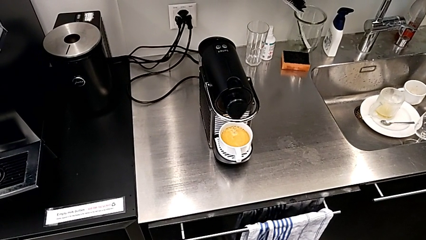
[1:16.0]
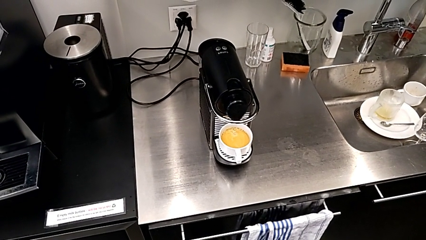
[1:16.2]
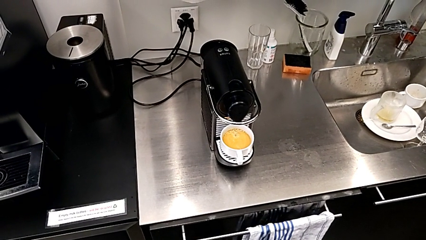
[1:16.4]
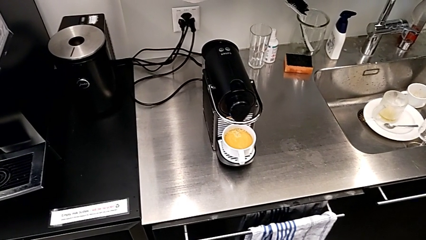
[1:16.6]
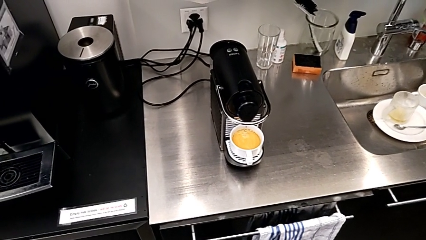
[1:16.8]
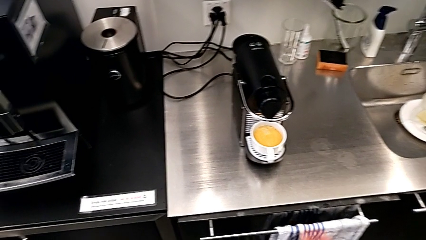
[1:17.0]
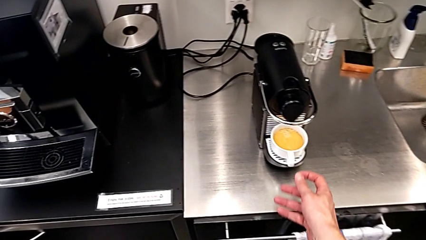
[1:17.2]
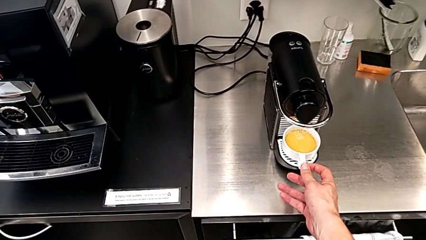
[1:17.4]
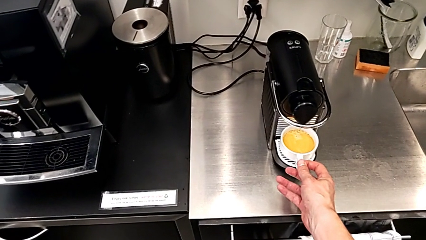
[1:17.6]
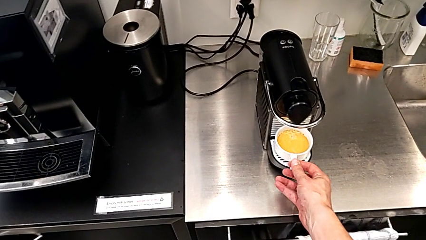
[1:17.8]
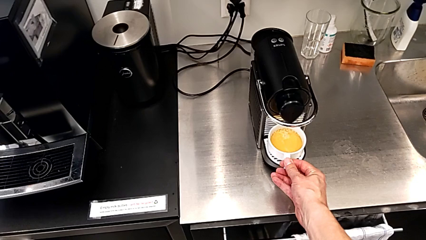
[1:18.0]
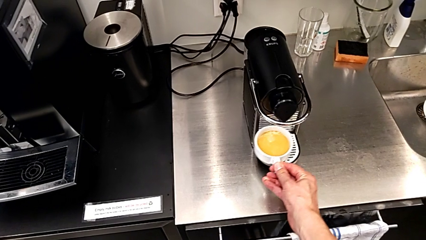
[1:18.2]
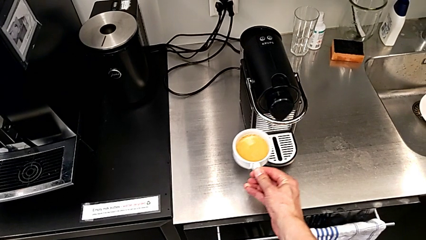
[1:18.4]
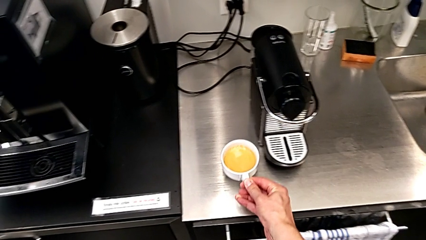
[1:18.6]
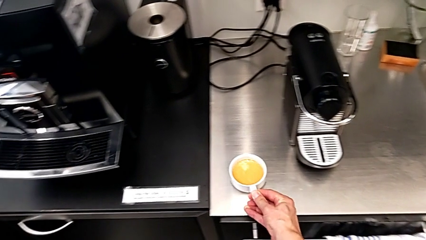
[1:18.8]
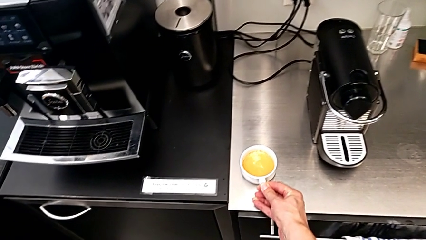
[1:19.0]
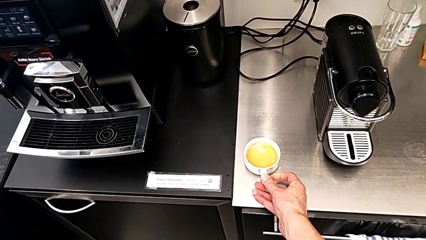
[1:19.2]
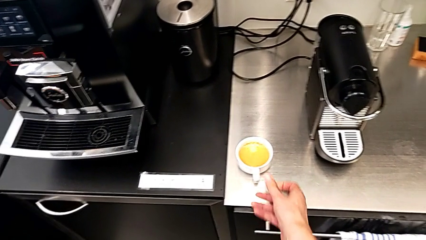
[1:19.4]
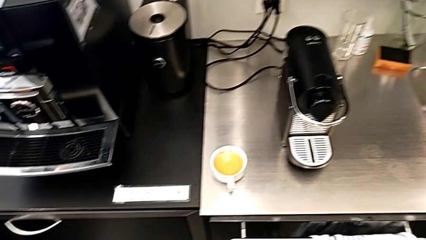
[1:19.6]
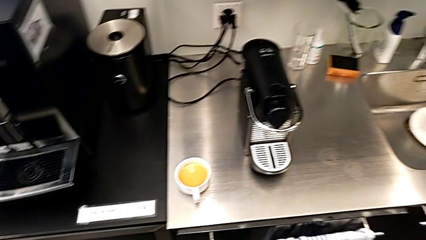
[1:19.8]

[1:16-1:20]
The camera wearer is making a cup of coffee. They approach the cup, grab it, lift it and place it, all with the right hand.

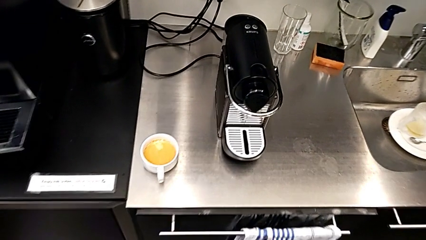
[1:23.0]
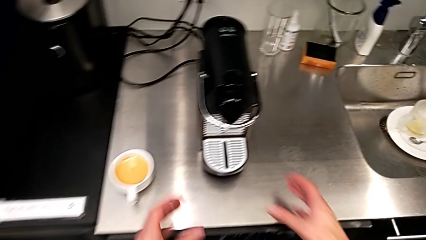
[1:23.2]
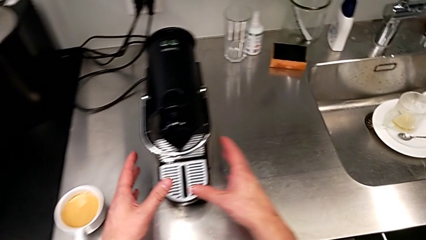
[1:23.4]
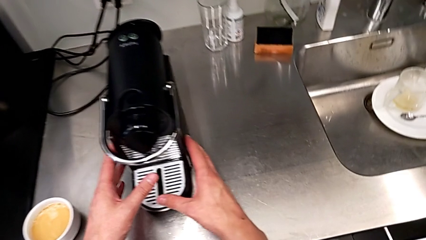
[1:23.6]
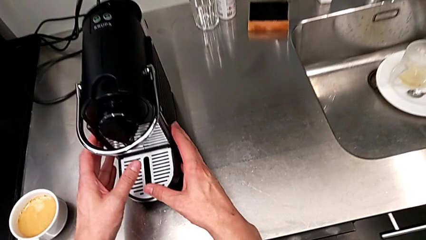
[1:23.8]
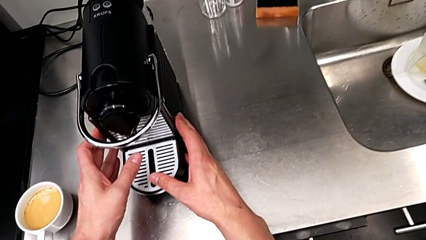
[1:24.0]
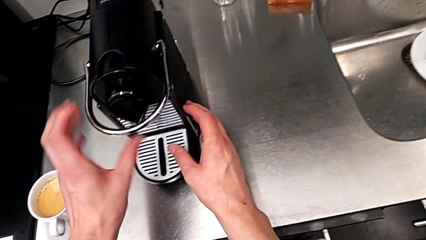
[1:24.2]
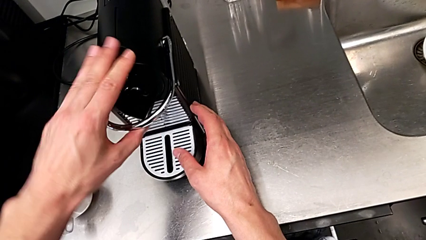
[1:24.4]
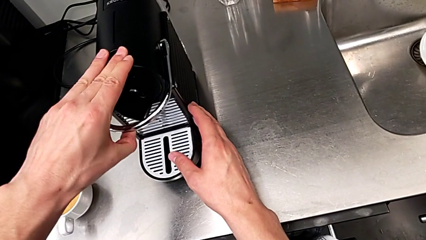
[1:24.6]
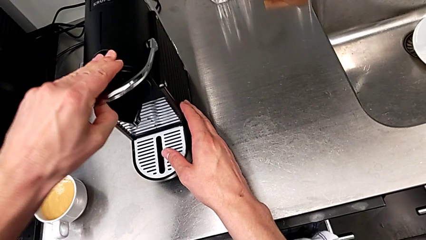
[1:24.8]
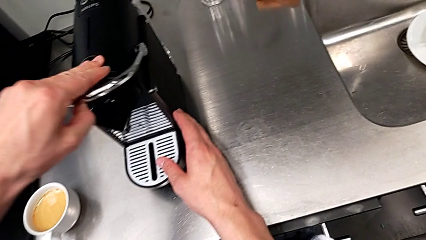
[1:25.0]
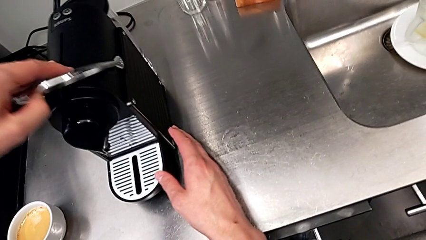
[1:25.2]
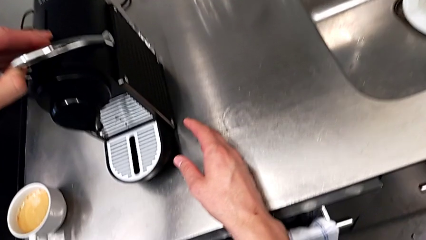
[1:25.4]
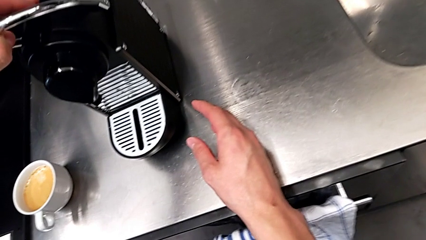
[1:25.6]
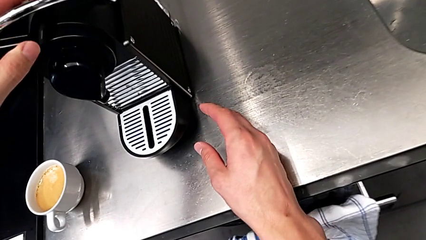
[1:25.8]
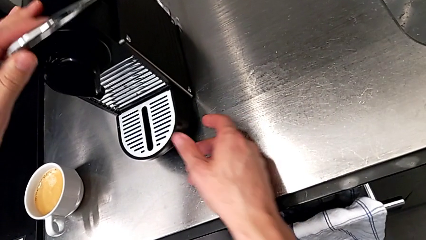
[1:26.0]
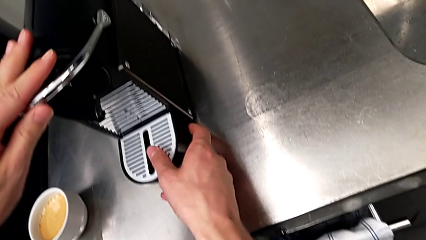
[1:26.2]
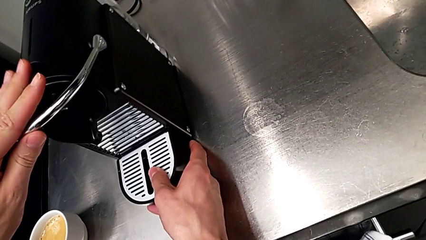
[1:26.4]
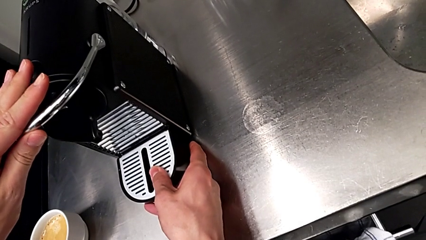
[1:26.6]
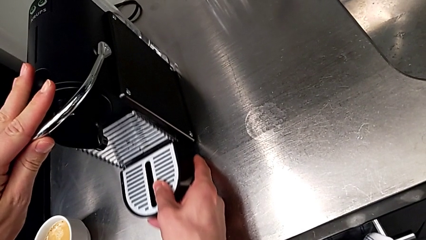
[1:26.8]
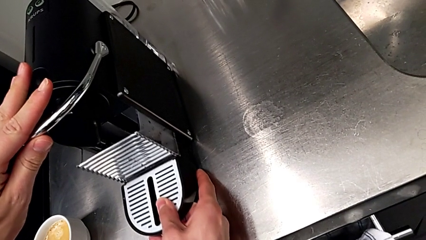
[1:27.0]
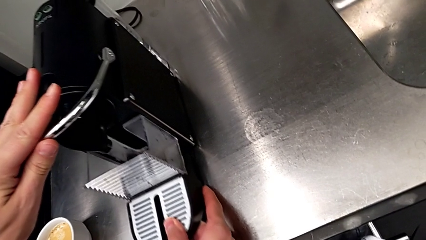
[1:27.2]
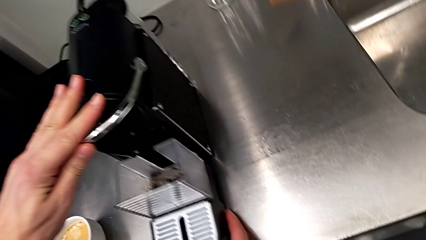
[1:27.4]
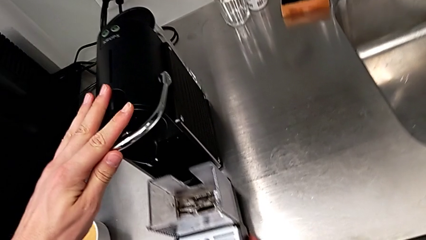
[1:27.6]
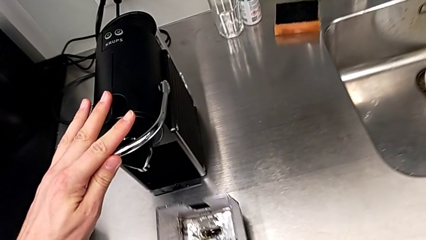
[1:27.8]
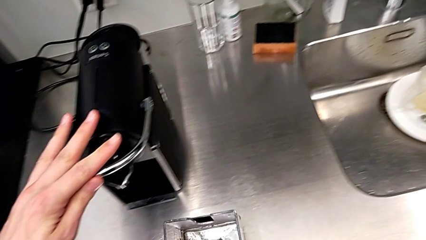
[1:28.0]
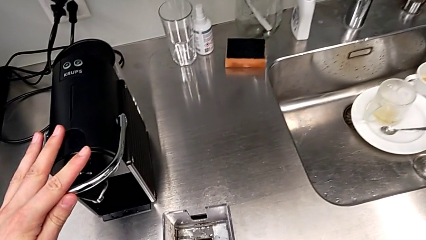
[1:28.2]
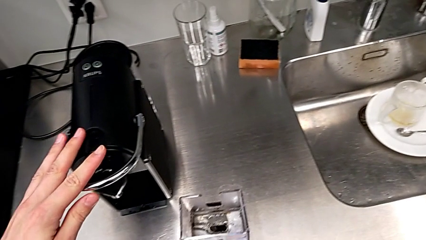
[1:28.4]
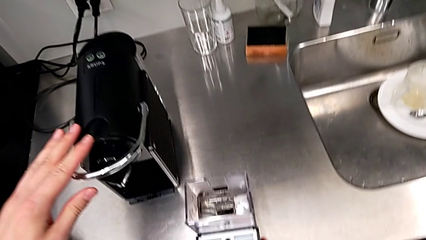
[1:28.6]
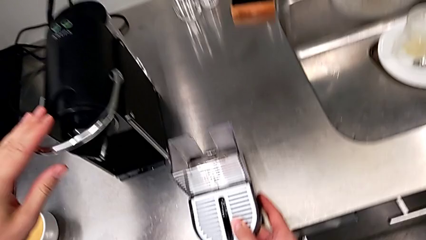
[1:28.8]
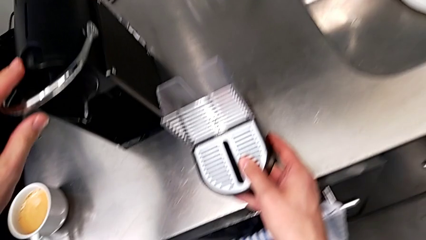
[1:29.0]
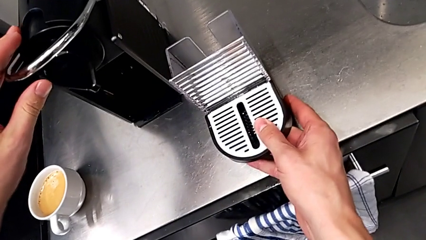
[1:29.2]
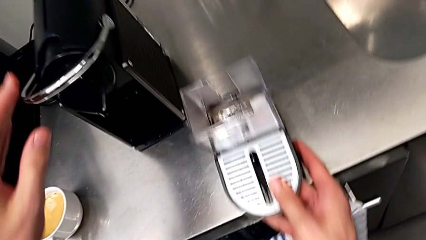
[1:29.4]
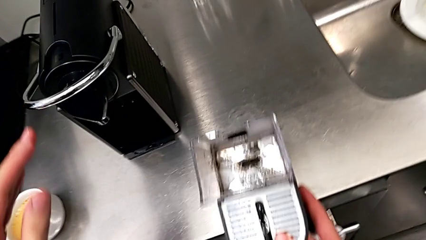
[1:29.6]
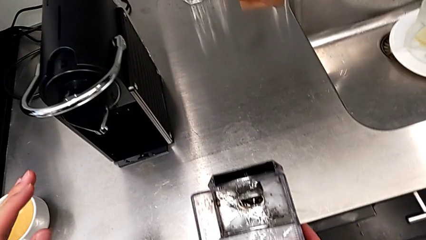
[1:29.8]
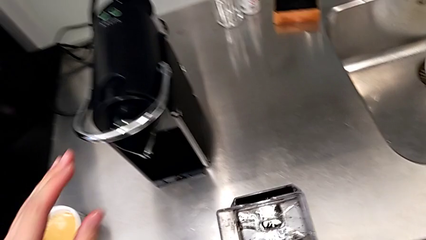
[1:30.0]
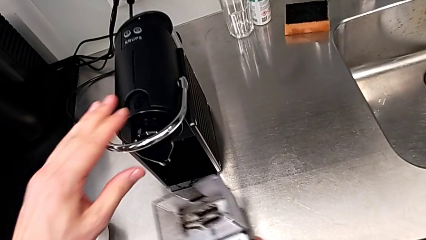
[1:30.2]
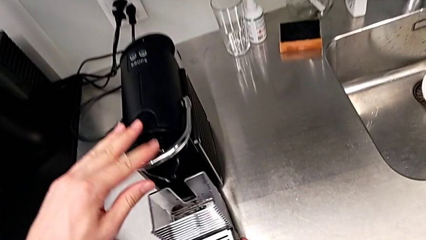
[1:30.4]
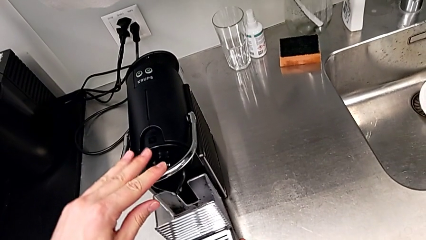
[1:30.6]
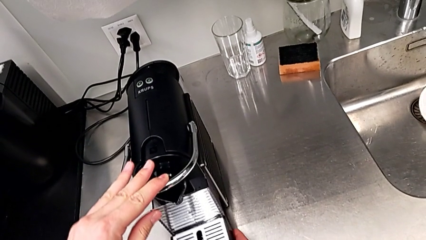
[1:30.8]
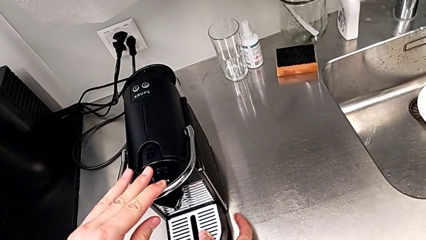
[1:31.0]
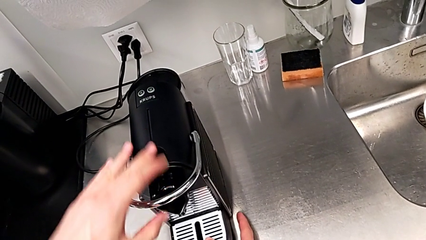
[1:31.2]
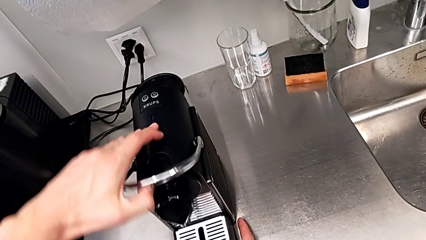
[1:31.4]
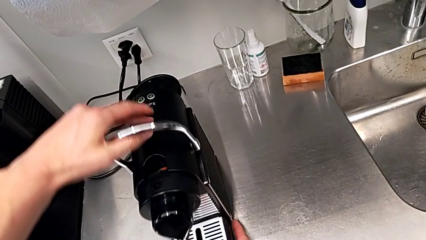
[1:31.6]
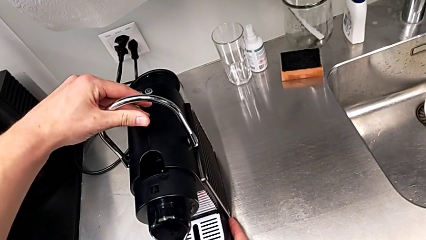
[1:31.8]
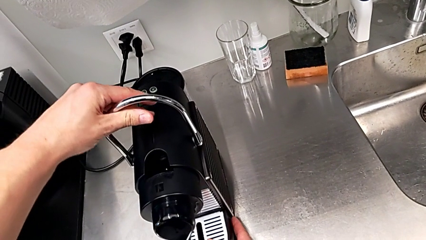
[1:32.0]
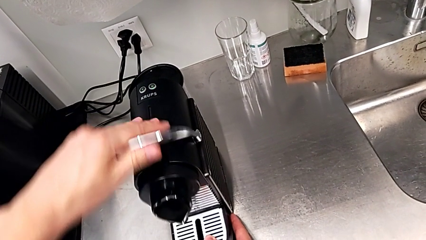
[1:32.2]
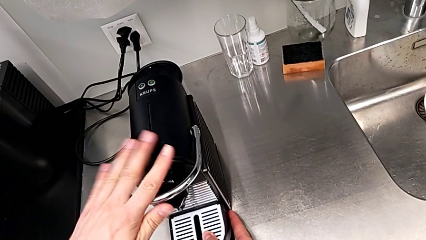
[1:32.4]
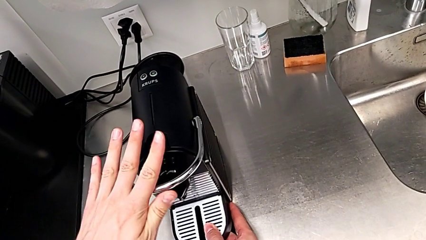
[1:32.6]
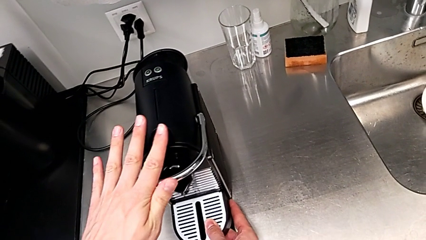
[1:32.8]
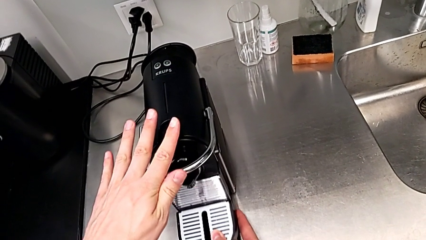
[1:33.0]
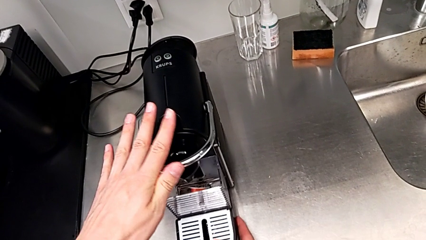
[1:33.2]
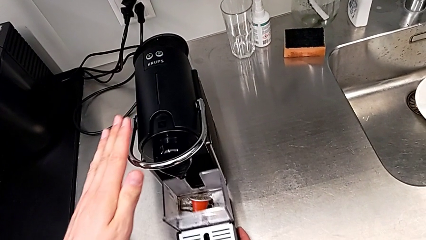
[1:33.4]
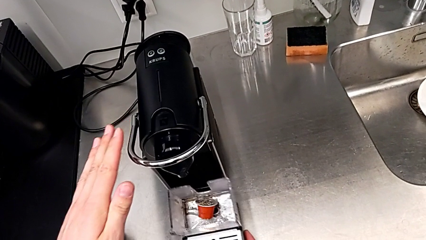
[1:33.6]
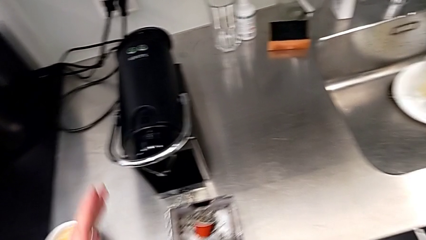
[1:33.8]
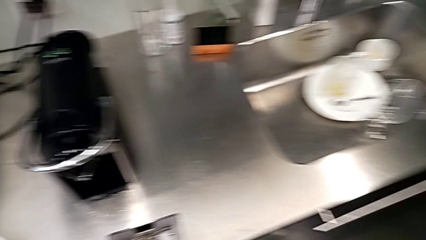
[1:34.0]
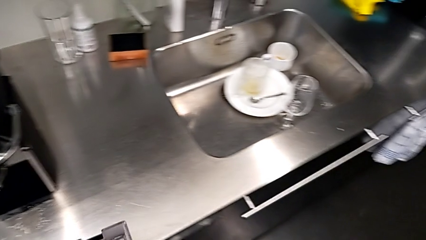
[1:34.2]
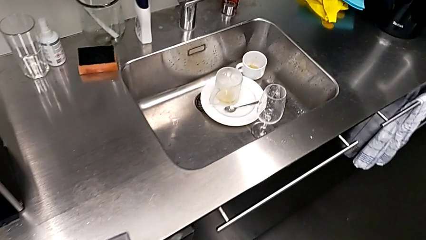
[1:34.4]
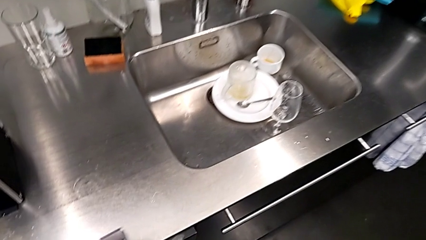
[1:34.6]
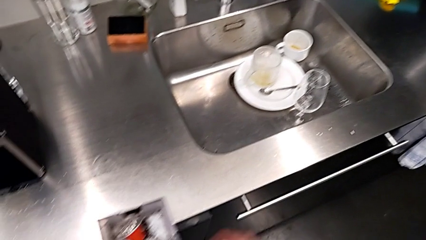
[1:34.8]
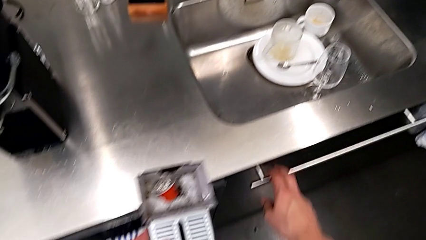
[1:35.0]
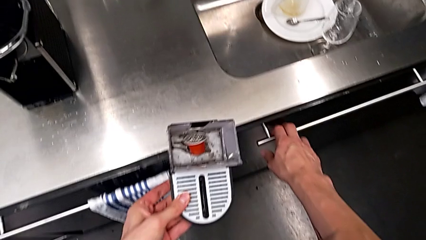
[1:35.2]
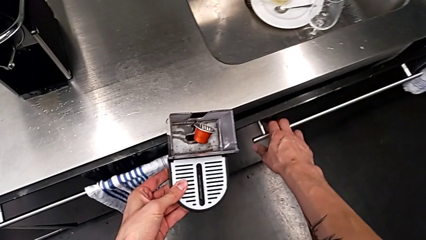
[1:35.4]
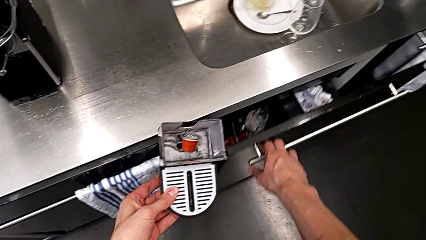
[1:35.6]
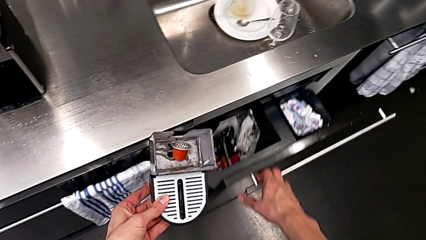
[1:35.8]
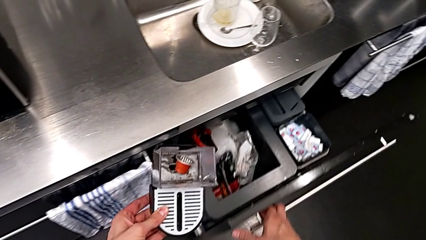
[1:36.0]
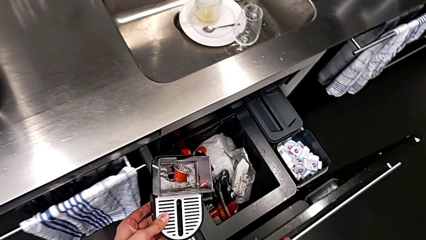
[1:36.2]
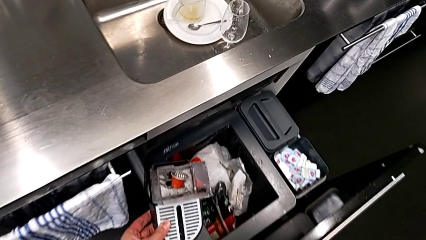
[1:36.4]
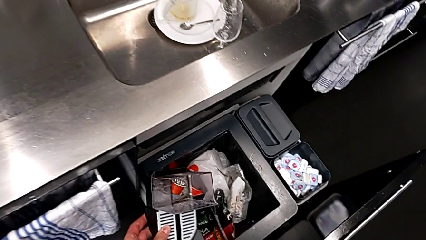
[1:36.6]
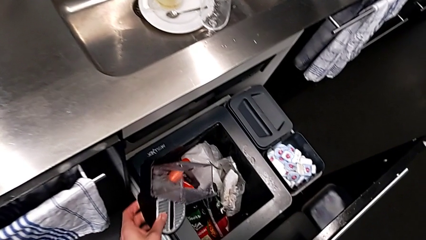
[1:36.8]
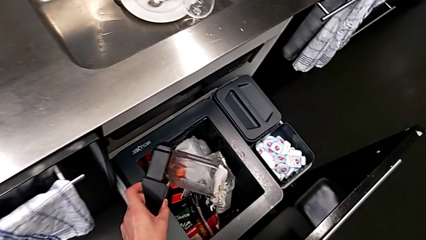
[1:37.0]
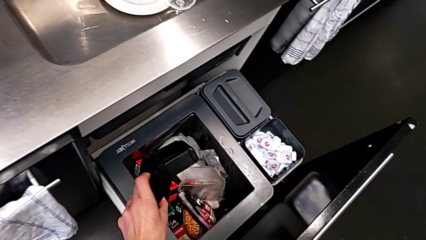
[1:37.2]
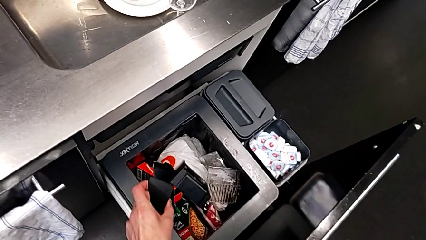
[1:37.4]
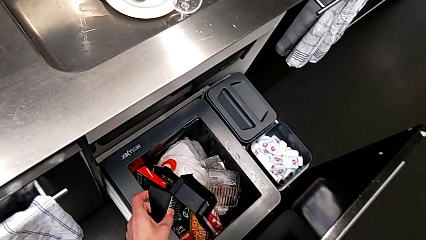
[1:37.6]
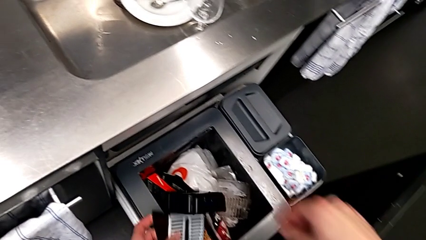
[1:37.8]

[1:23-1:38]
The camera wearer is emptying the container of capsules. They approach the drip tray with the right hand, pull the lever with the left hand and approach the capsule container with the right hand. They wrongly grab and pull the drip tray, all with the right hand. They lift it and insert it with the right hand. They pull the lever and push it with the left hand. They pull the drip tray, hold it and open the garbage bin, all with the right hand. They wrongly drop the capsule container with the left hand.
